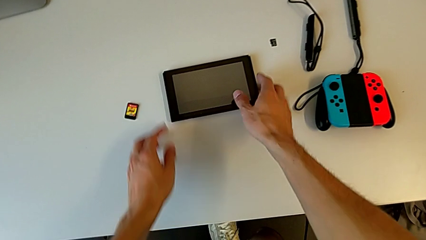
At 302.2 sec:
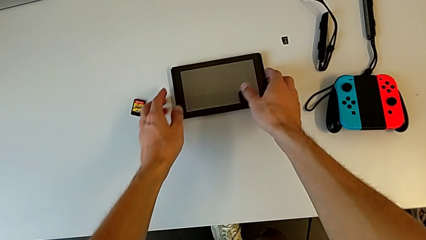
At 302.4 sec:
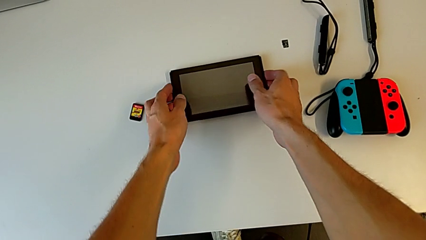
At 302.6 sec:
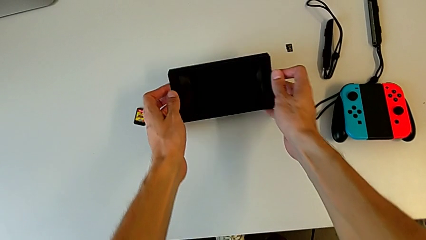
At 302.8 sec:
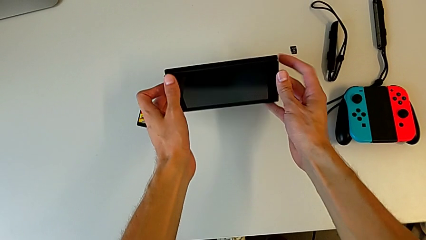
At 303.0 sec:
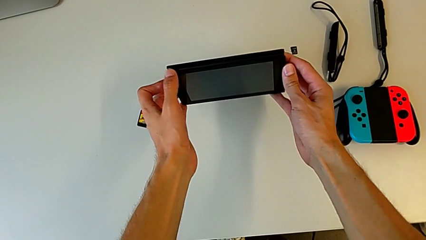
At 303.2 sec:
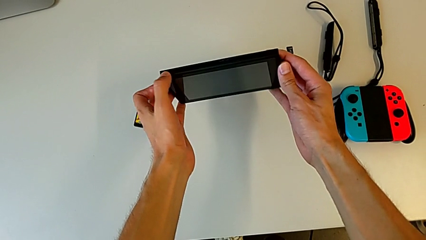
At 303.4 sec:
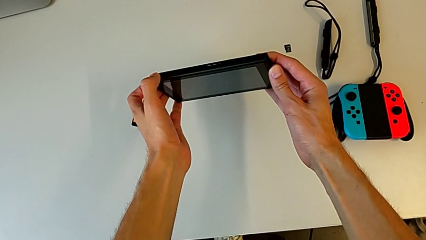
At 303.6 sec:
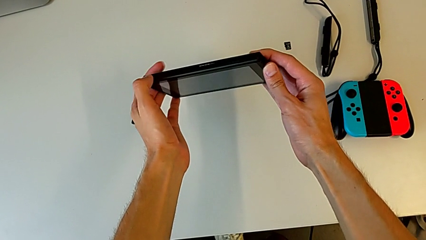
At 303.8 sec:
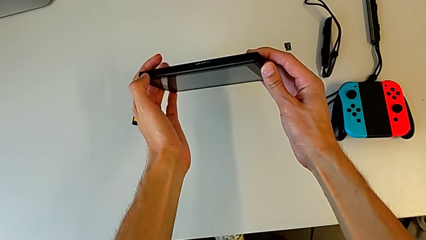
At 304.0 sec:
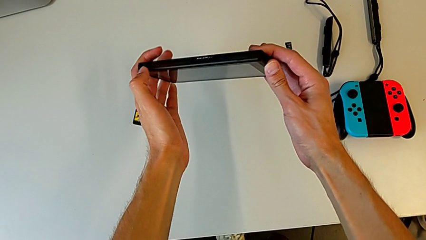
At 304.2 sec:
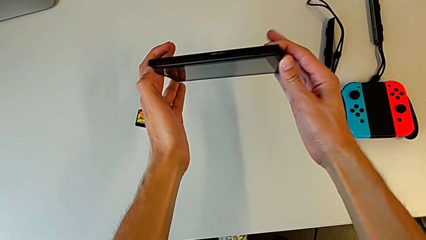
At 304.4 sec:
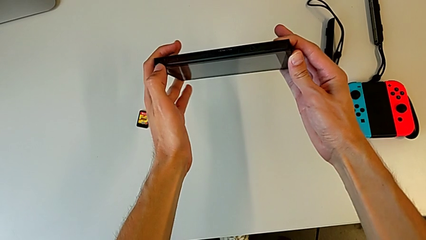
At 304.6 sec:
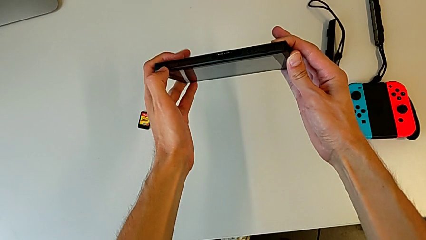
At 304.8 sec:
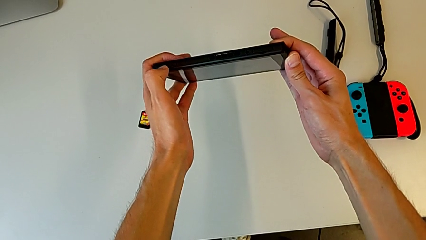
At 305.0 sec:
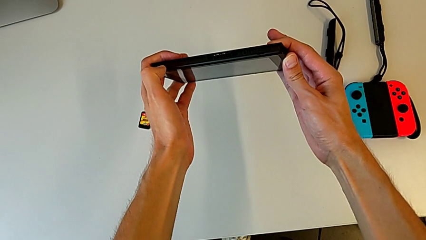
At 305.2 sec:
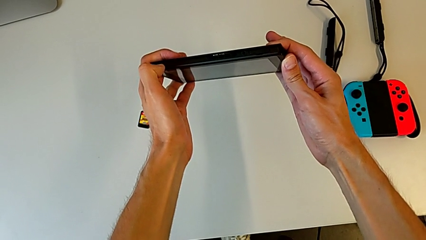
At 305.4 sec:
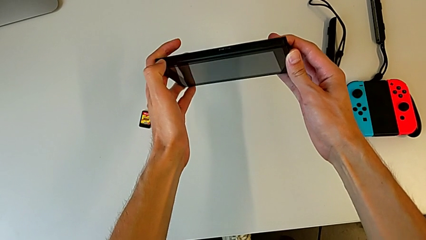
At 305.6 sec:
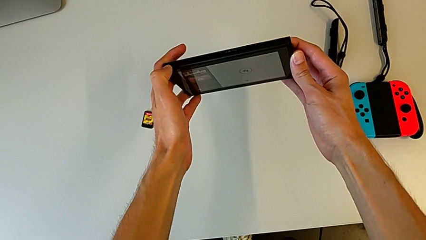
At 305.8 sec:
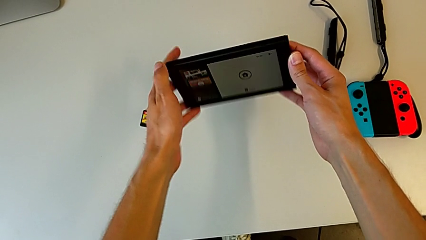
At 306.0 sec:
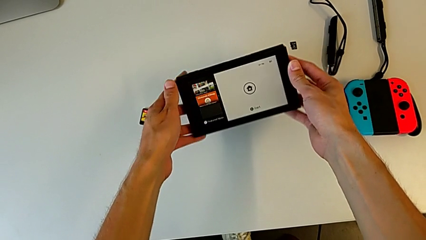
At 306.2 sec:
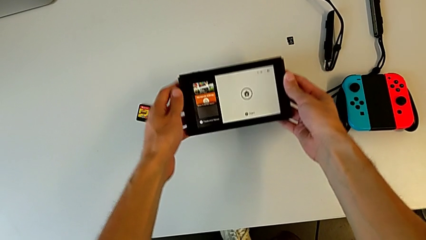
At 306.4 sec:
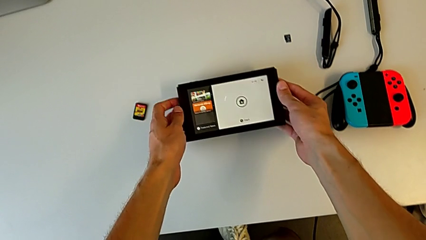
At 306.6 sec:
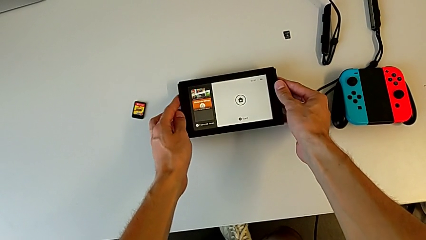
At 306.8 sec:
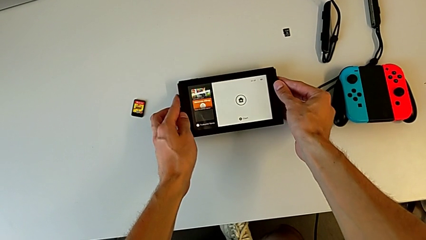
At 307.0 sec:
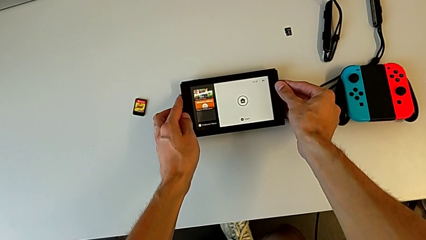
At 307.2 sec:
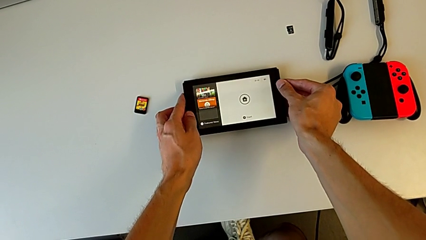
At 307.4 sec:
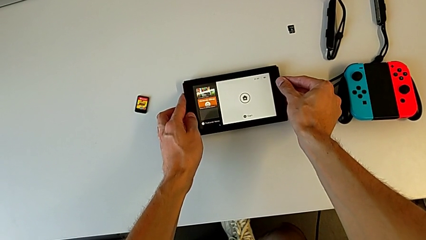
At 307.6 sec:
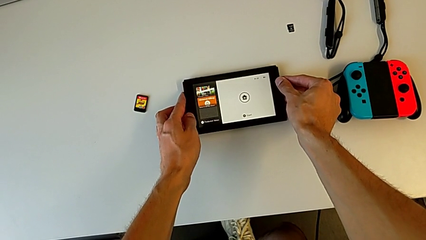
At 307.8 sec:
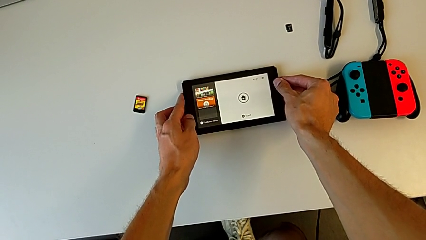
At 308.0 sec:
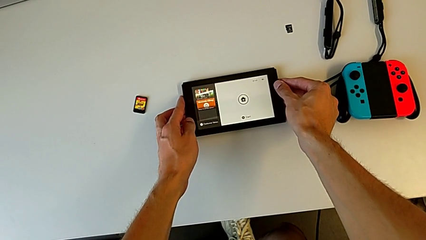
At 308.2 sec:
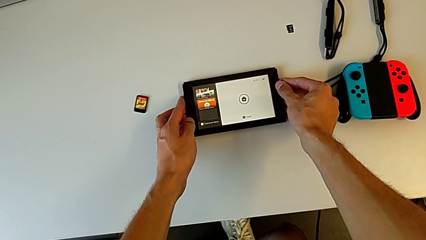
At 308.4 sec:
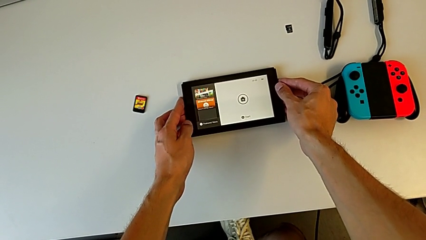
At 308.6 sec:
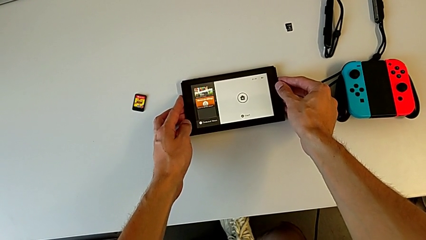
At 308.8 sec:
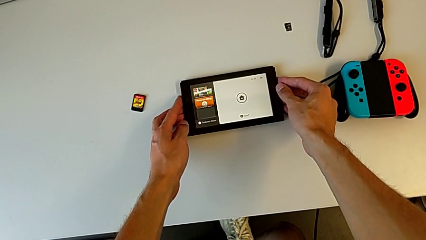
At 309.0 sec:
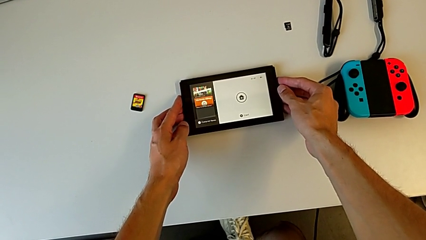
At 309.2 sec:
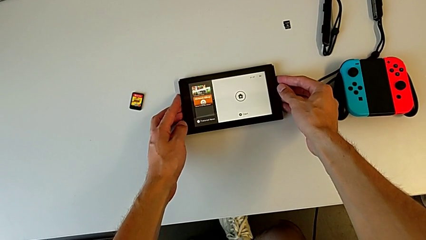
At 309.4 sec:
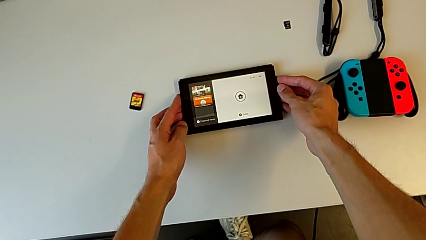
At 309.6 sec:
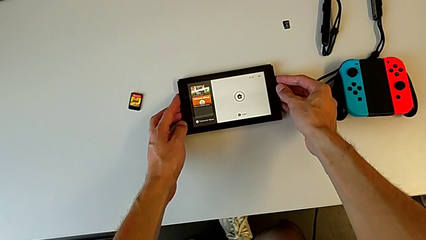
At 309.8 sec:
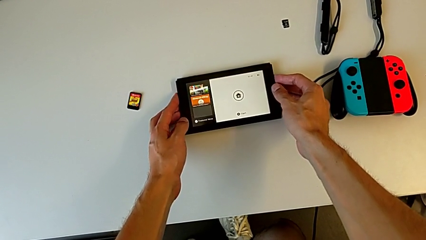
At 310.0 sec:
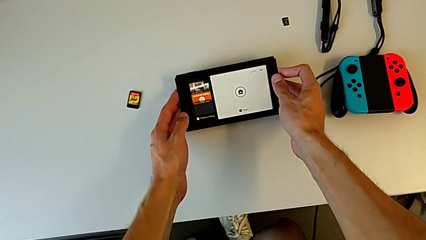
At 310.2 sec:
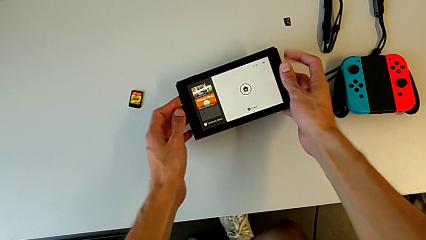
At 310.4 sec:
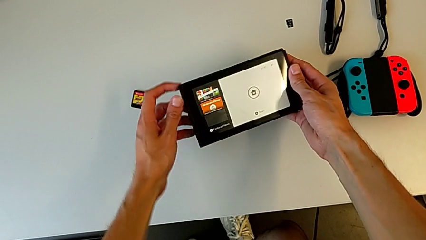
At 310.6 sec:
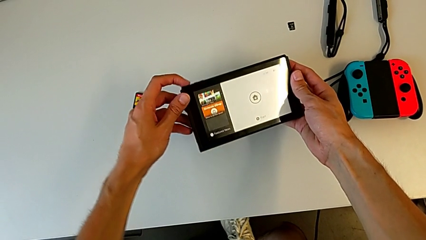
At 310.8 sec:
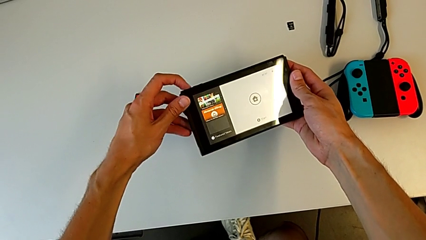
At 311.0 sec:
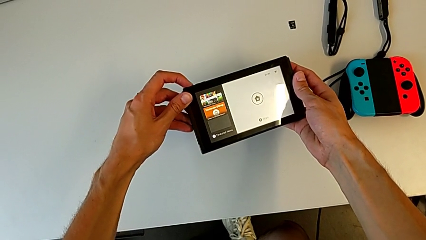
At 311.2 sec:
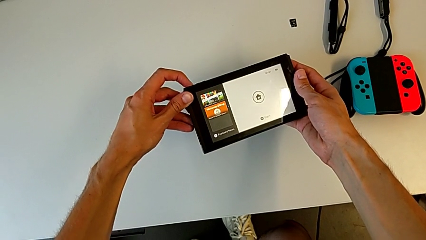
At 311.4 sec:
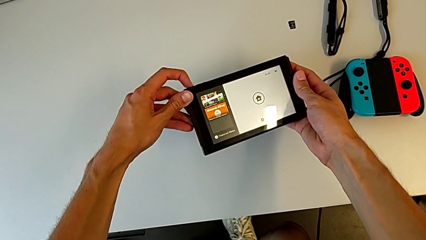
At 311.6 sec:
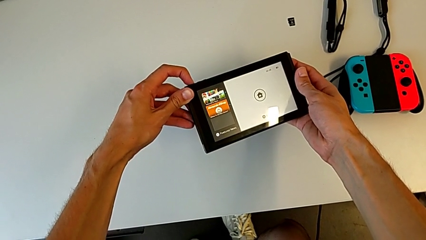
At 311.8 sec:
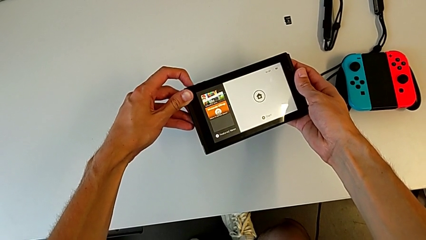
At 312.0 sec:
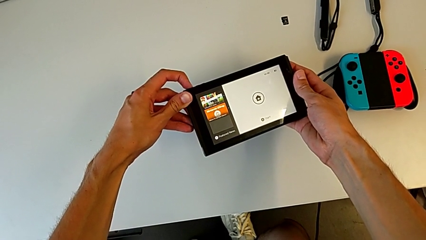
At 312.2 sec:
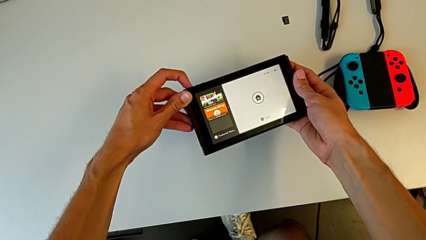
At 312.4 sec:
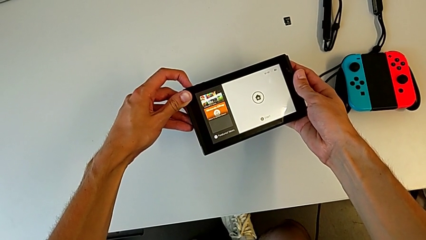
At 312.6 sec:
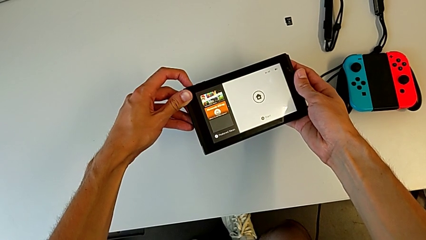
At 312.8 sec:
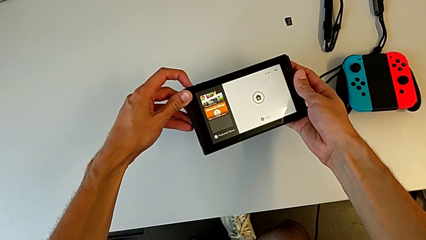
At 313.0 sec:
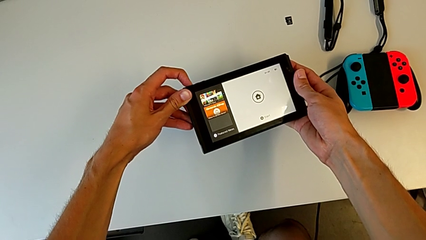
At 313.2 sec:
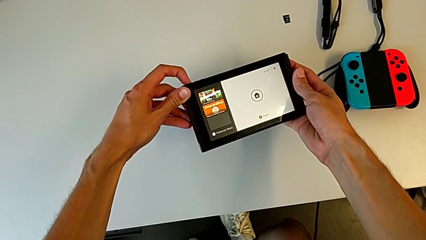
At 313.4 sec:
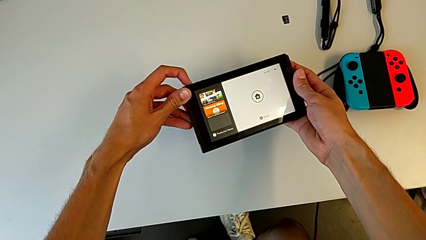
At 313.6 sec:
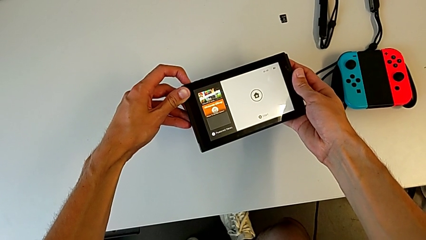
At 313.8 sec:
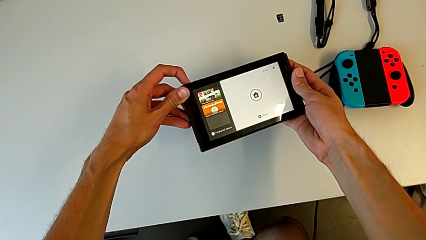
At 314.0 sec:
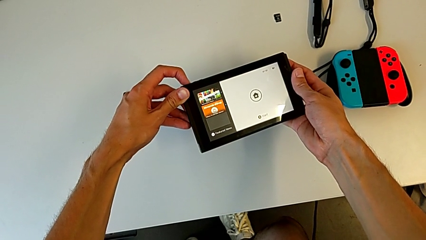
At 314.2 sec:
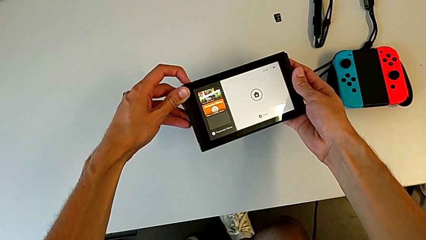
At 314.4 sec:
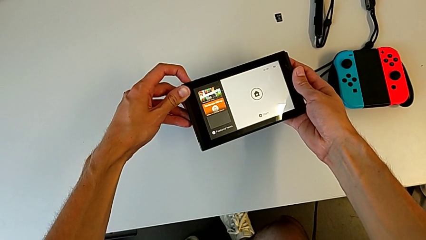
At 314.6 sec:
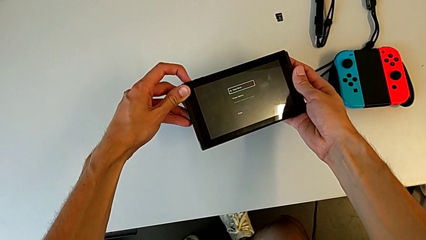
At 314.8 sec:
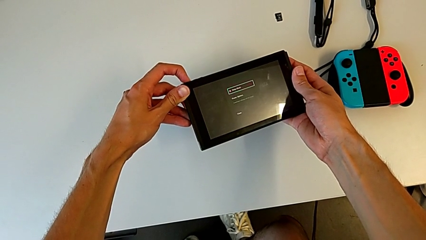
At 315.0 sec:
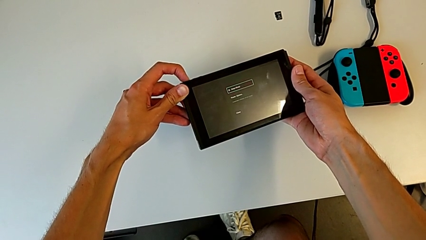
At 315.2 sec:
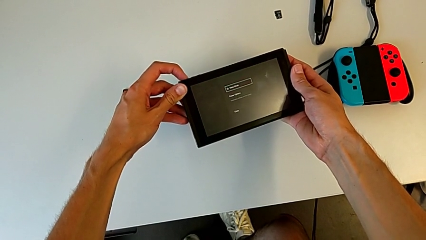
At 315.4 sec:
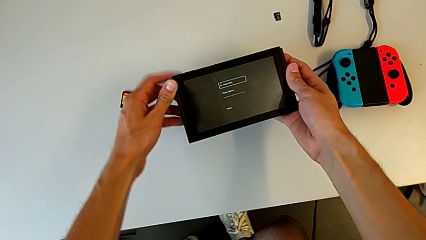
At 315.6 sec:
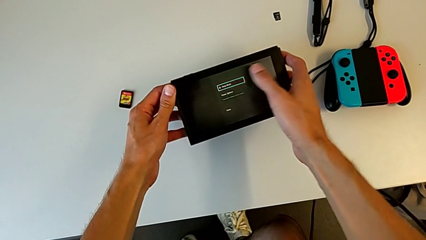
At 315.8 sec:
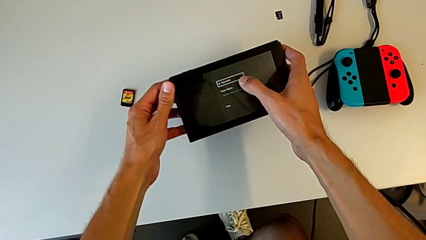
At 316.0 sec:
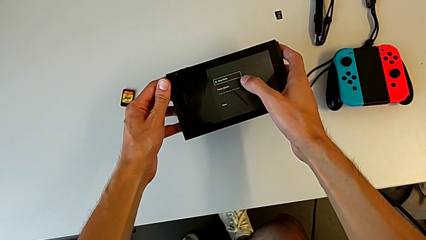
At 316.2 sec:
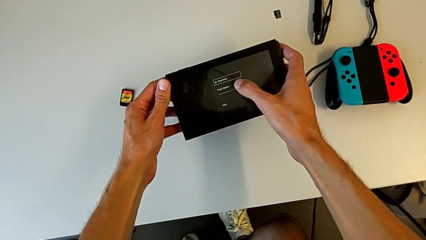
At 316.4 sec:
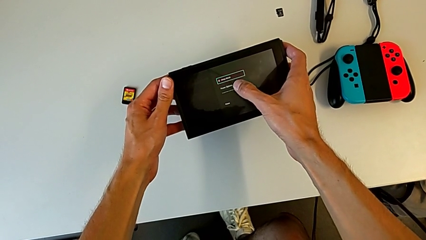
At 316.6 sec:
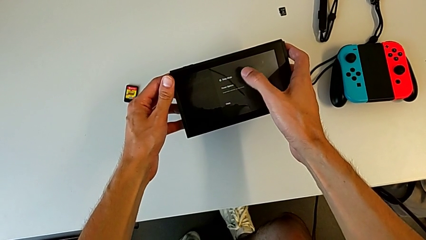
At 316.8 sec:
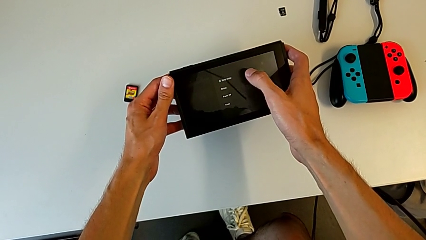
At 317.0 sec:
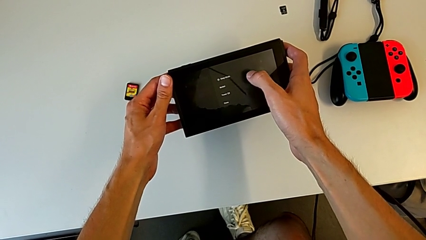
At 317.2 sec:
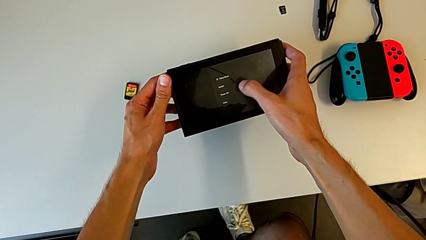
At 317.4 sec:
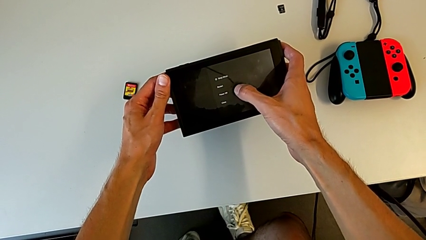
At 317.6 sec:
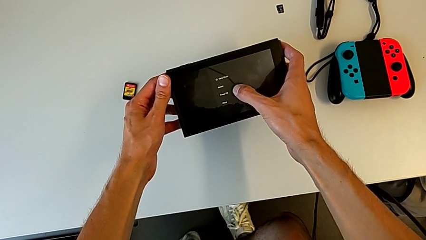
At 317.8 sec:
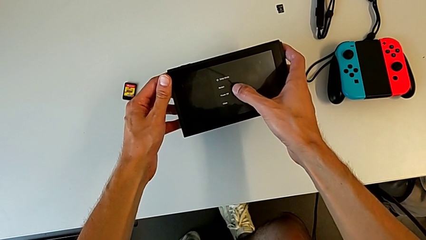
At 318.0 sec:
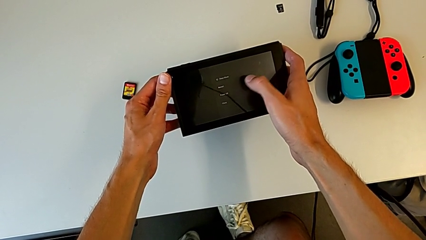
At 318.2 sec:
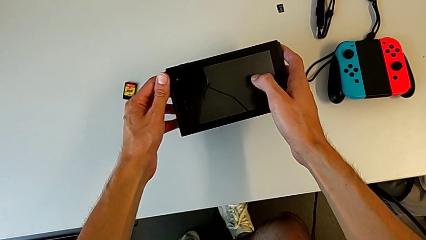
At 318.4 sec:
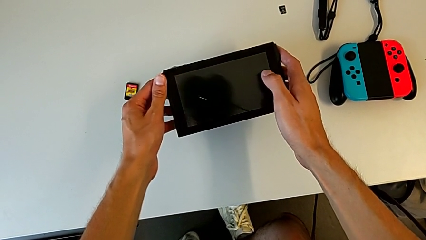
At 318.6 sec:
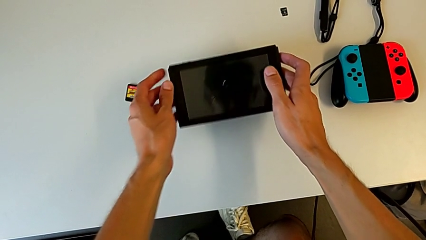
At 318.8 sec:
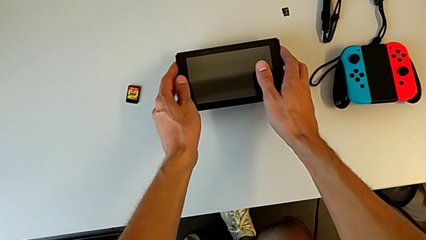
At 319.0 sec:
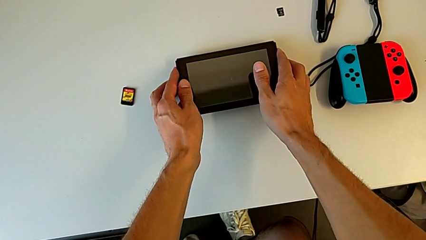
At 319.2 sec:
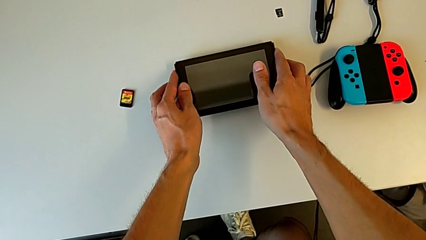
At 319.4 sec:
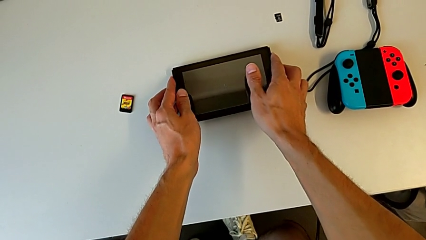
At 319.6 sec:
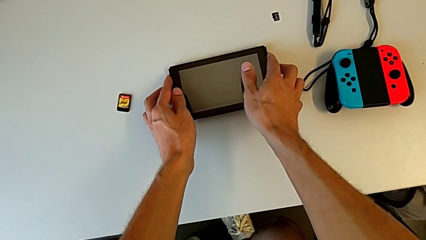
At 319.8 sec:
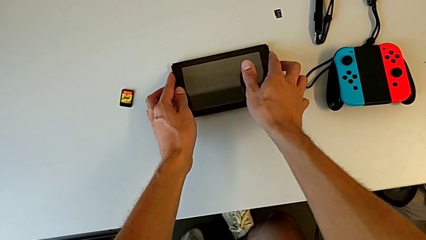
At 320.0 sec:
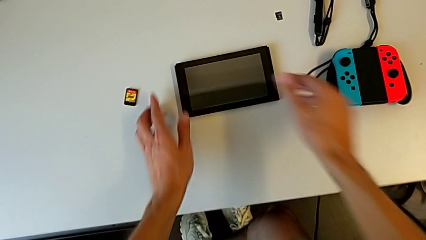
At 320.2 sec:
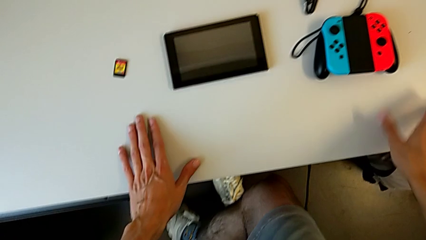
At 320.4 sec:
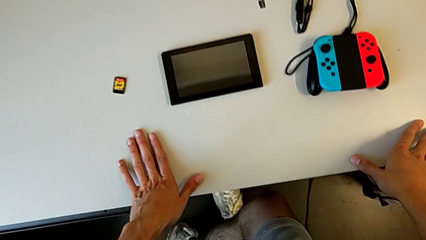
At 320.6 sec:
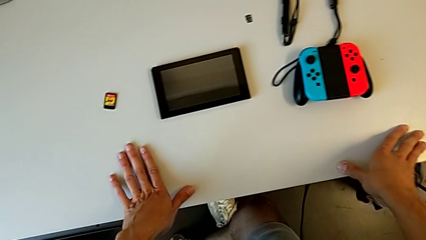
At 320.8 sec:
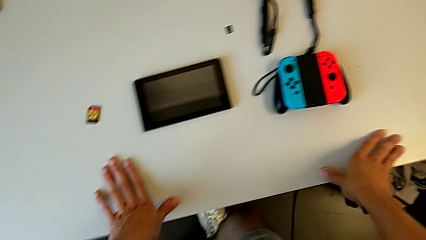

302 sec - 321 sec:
The camera wearer grabs the Nintendo console. They press the button, turn on the Nintendo Switch, place it, hold it, lift it, press the button three times, touch the touch screen twice and place the Nintendo Switch.
